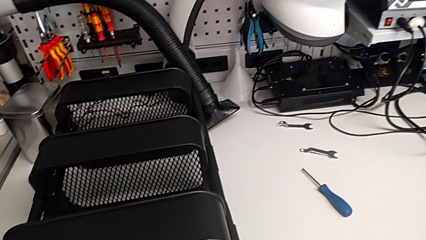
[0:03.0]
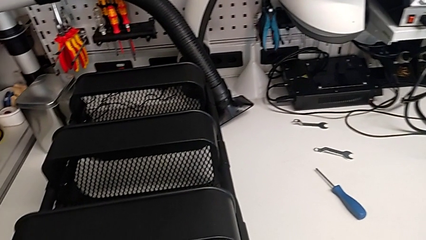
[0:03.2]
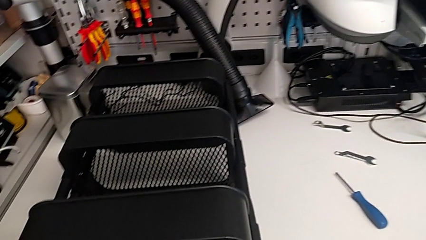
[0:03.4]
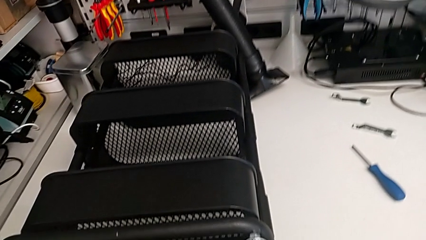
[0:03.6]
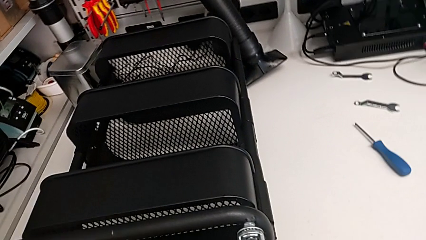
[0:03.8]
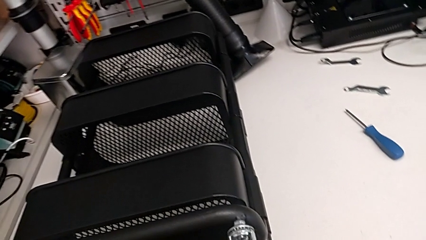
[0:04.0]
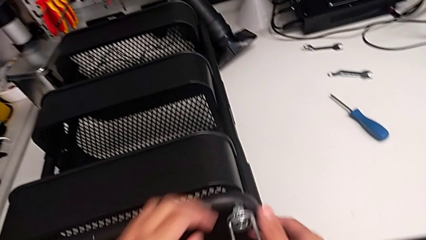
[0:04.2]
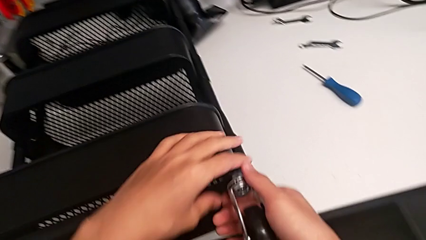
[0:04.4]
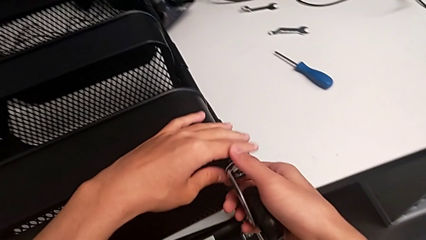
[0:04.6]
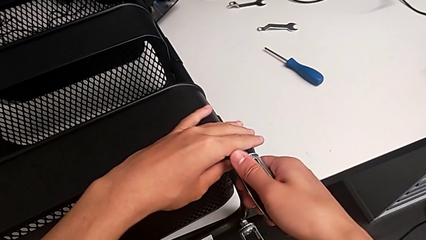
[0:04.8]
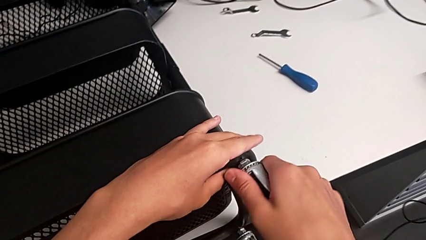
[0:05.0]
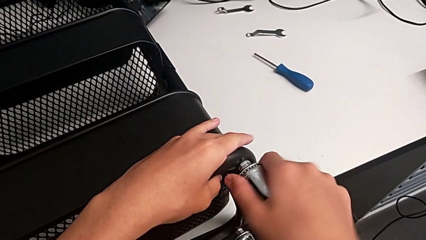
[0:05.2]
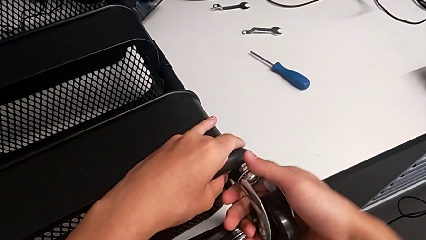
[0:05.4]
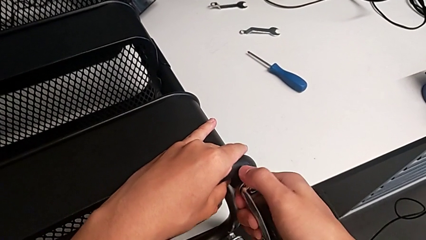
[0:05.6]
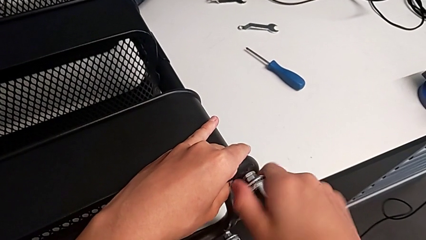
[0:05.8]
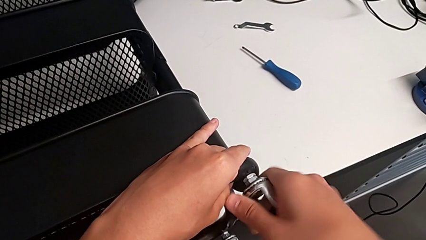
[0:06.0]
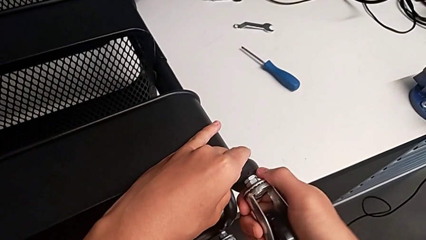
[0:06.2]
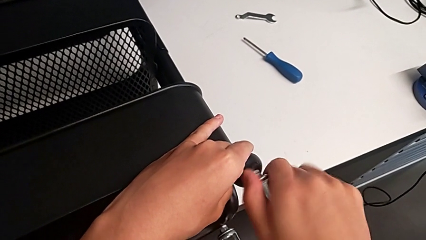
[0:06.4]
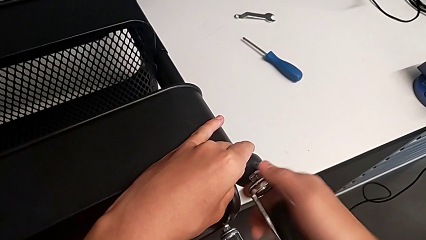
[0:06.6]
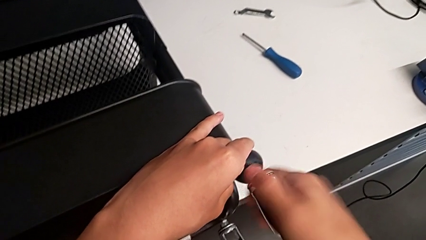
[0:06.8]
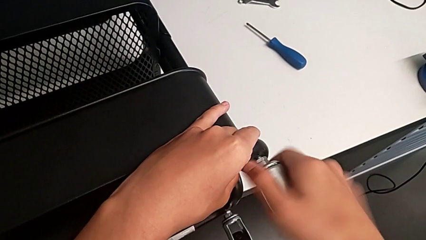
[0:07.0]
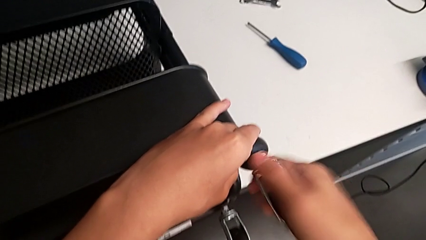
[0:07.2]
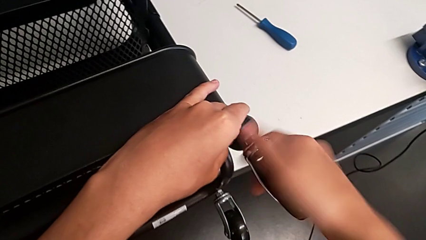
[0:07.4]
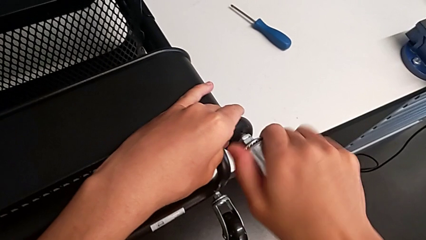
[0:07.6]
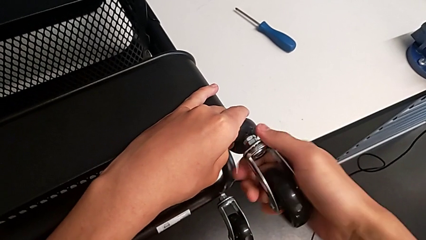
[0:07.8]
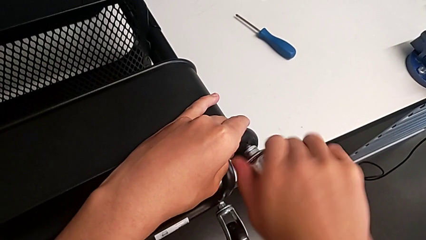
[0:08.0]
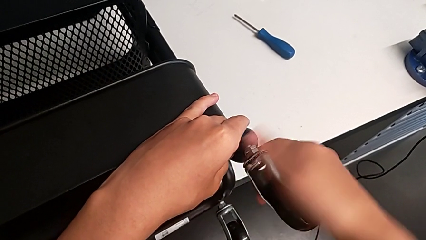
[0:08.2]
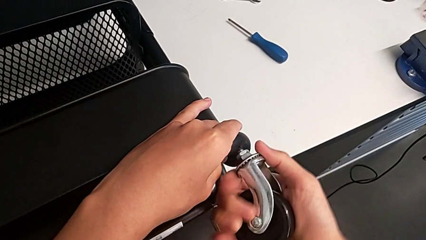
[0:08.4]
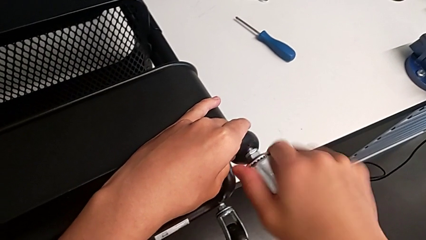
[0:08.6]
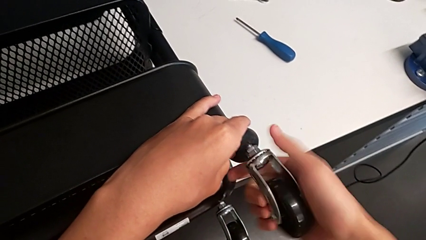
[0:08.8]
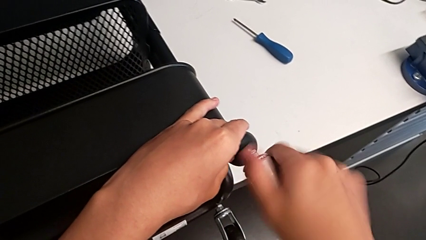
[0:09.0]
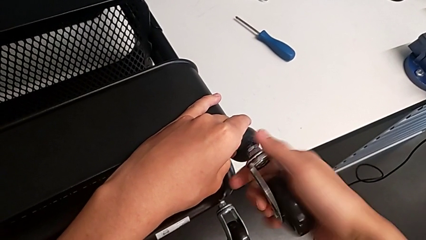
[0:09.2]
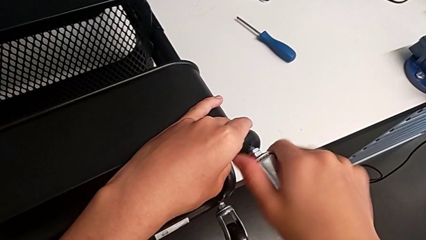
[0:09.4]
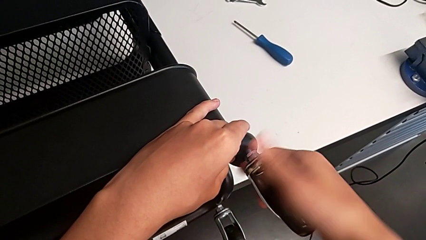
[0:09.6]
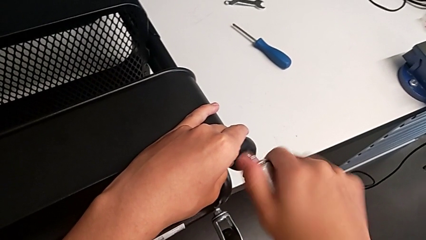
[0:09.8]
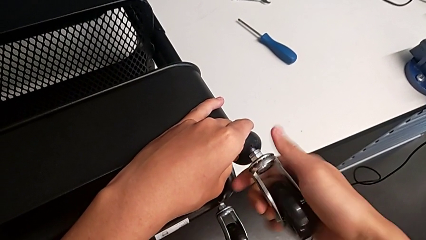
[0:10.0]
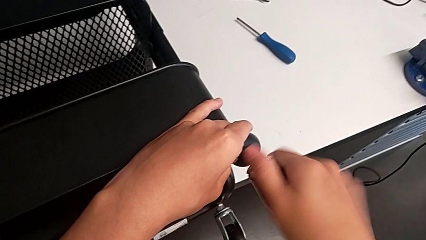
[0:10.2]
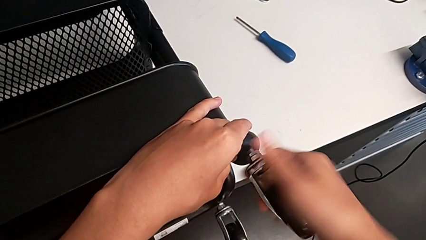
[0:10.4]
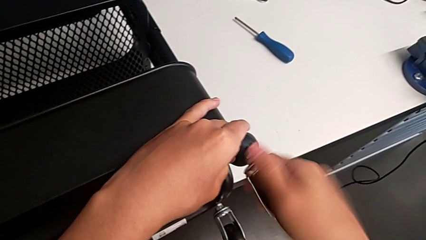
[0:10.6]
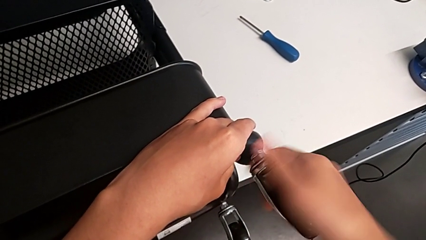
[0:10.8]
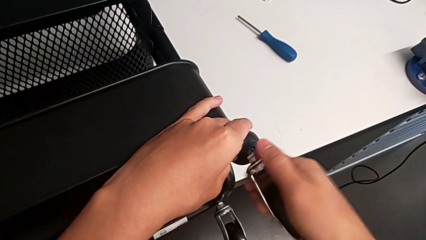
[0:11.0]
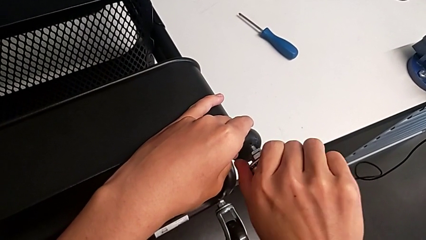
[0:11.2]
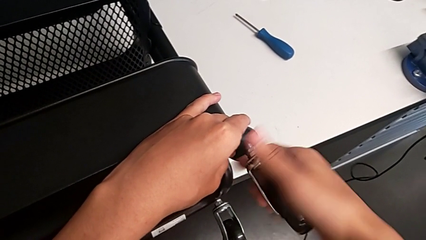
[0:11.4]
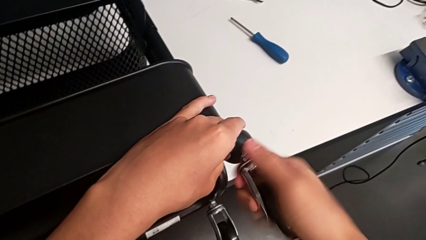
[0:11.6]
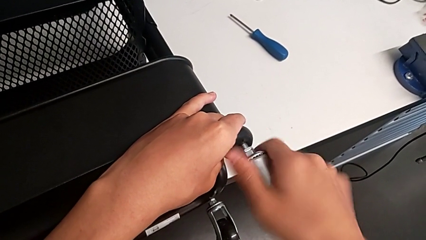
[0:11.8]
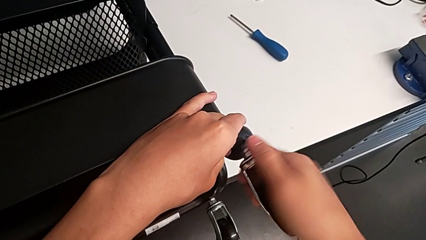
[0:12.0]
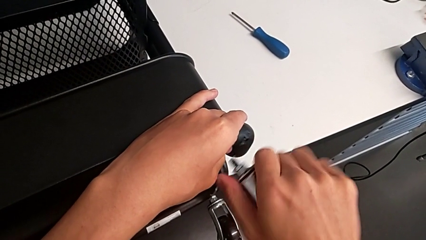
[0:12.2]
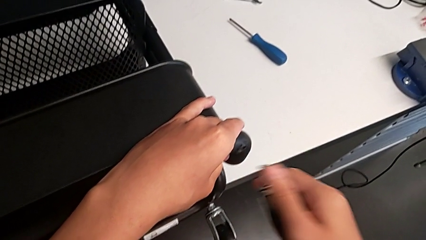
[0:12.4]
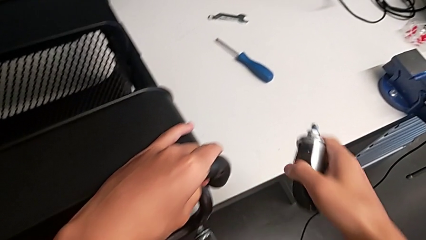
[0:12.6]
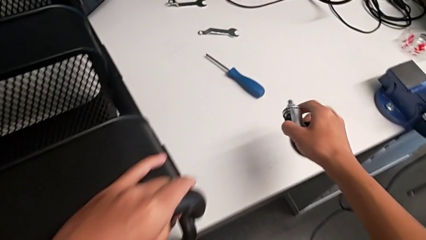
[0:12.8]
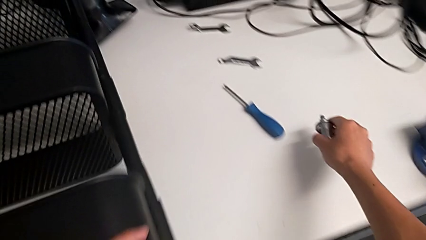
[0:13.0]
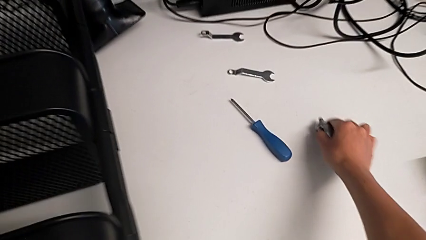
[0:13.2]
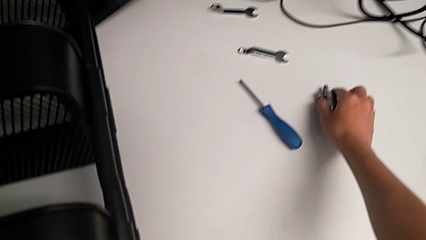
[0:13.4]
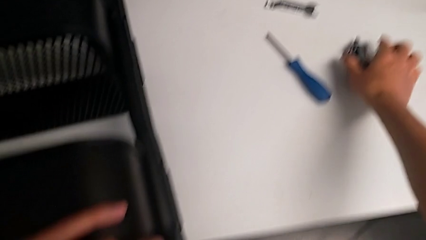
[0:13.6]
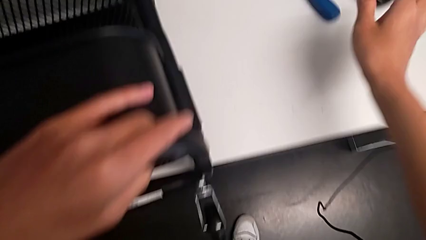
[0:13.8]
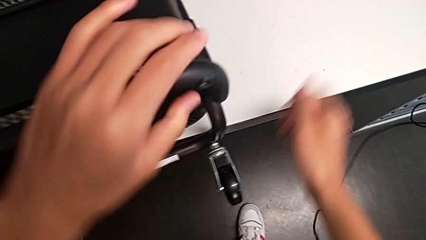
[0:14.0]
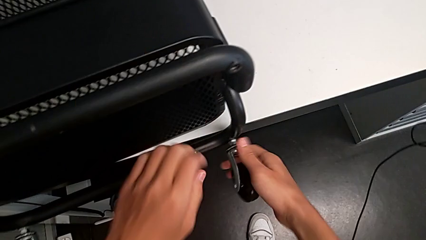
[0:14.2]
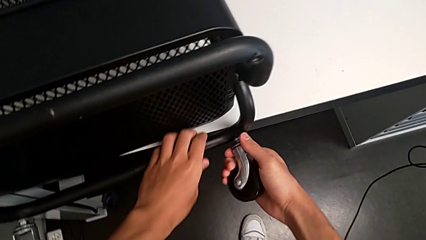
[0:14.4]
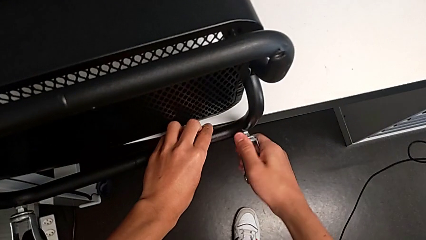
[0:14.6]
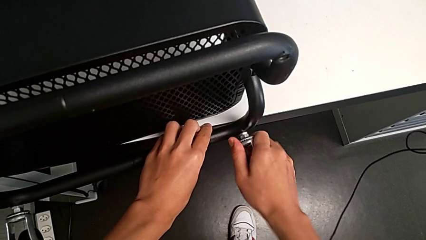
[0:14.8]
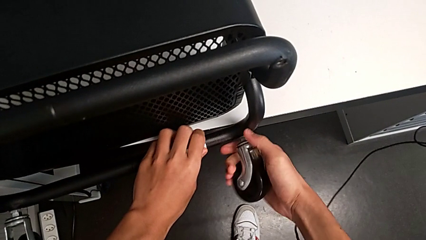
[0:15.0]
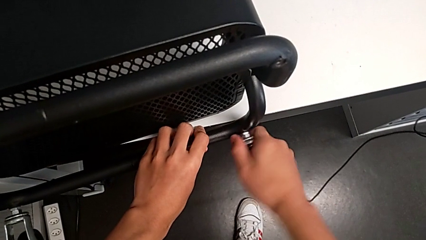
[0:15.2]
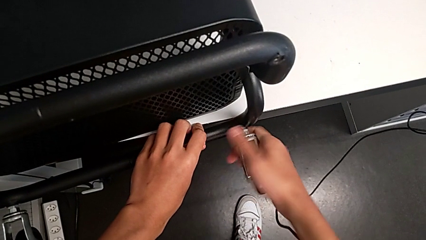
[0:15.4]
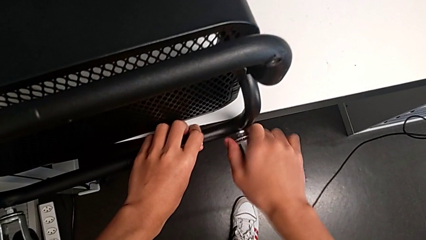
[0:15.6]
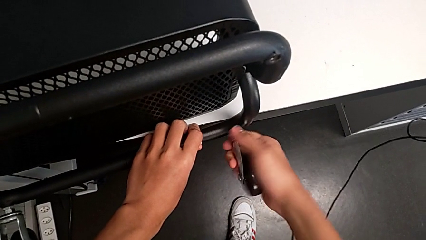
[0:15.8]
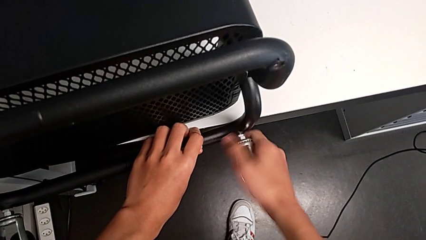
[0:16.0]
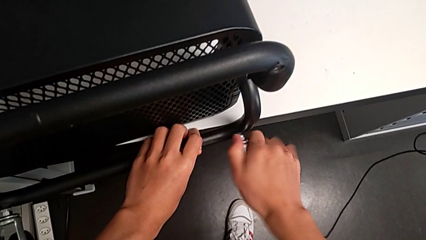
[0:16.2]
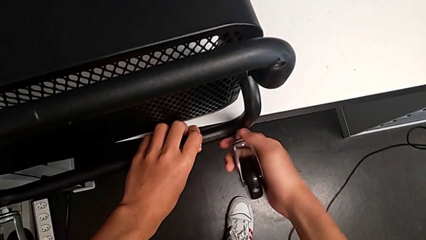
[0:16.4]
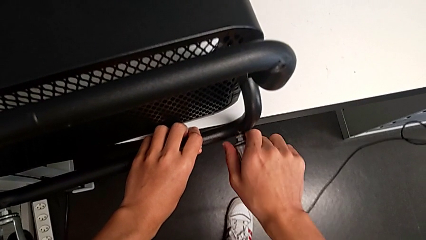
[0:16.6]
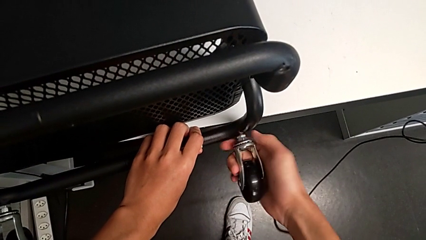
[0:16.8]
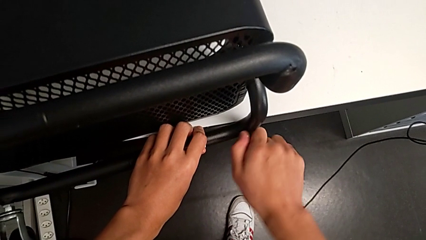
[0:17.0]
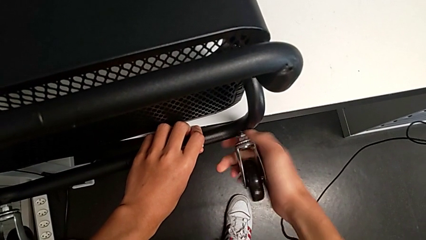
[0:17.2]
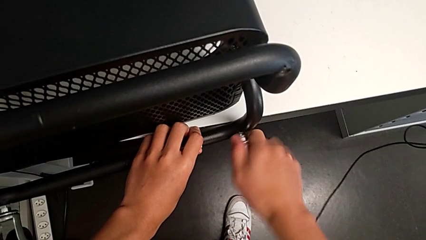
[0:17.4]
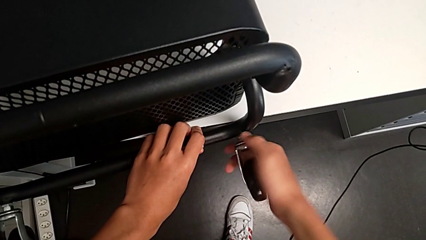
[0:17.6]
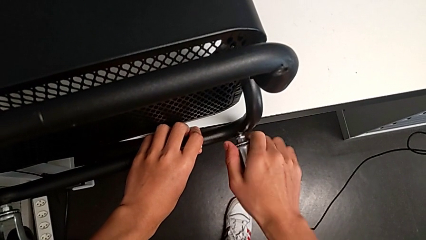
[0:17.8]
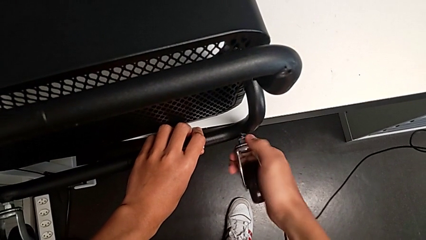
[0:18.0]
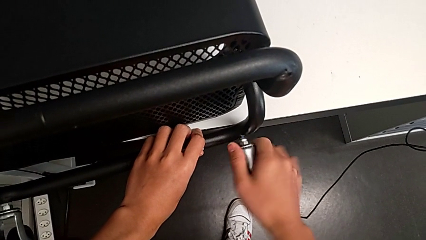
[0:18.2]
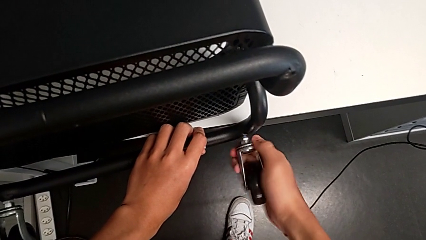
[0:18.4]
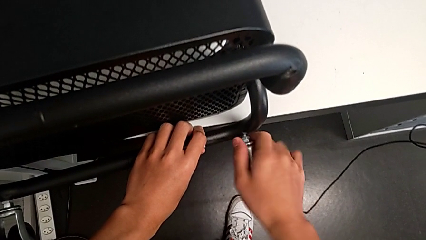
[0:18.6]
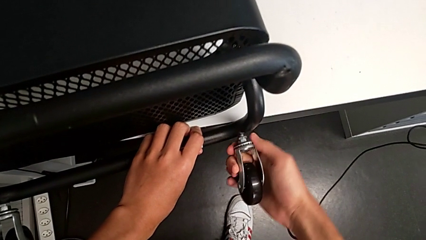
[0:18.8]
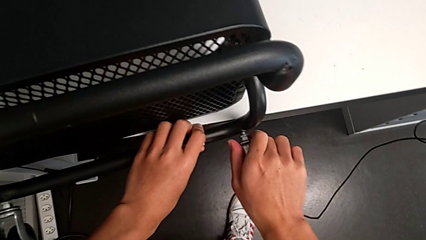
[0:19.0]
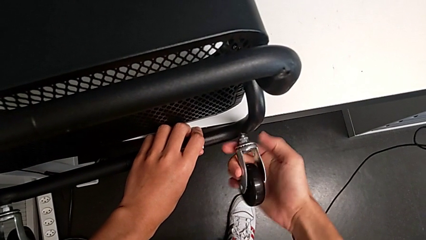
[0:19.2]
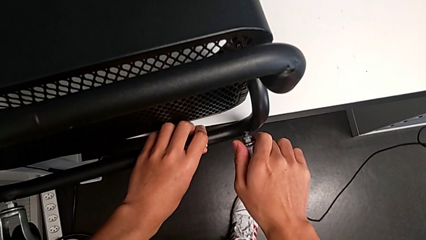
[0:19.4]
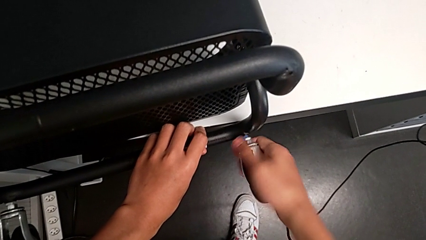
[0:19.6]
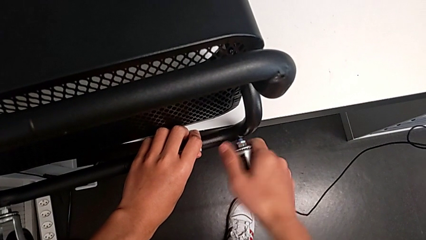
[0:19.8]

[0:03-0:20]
The camera wearer is disassembling the wheels on the right. They grab the first wheel, unscrew it and place it. They grab the second wheel and begin to unscrew it.
